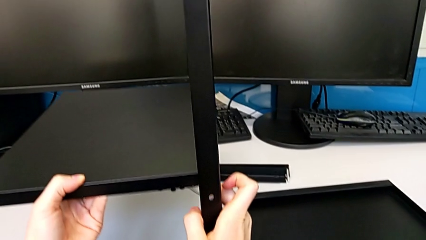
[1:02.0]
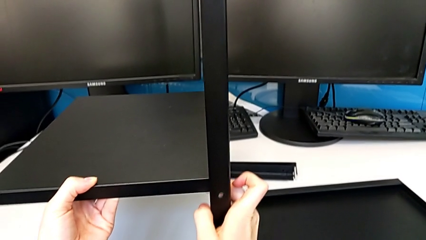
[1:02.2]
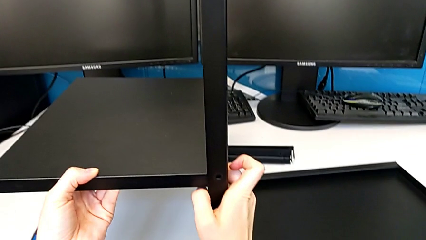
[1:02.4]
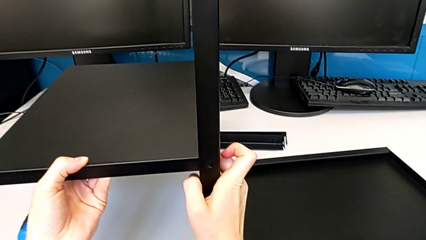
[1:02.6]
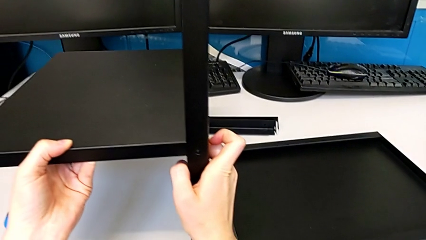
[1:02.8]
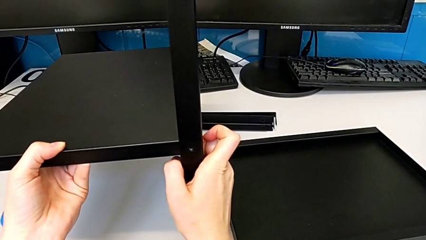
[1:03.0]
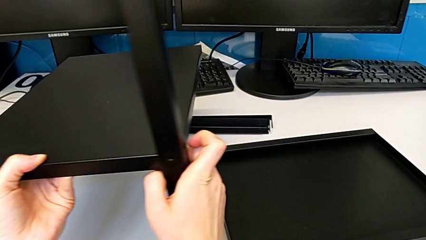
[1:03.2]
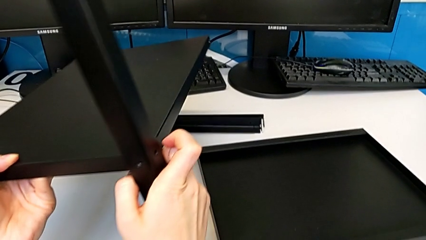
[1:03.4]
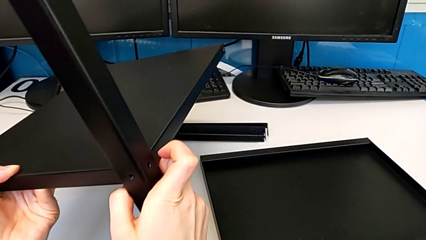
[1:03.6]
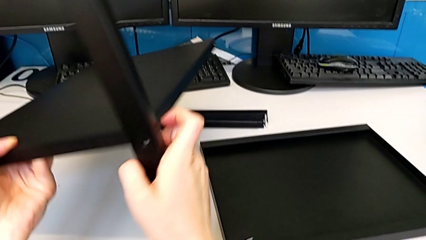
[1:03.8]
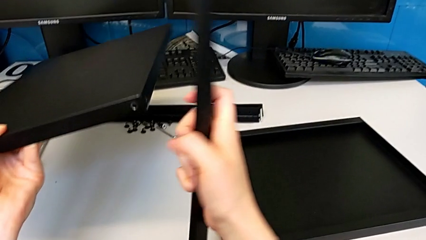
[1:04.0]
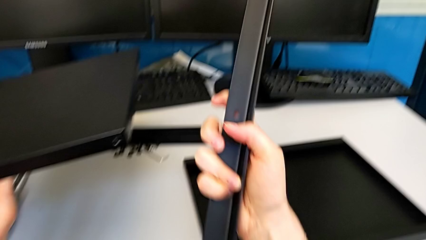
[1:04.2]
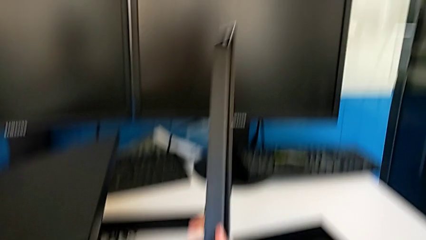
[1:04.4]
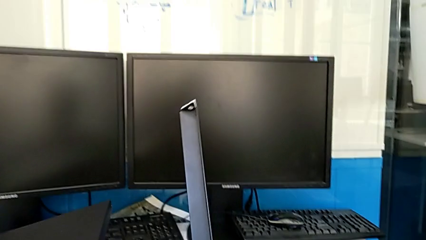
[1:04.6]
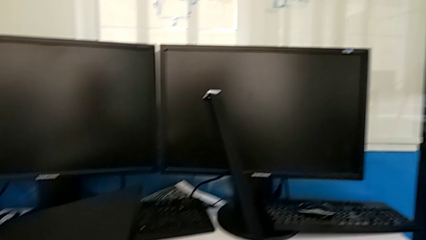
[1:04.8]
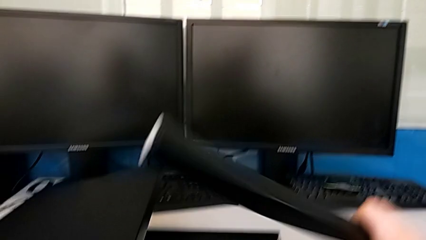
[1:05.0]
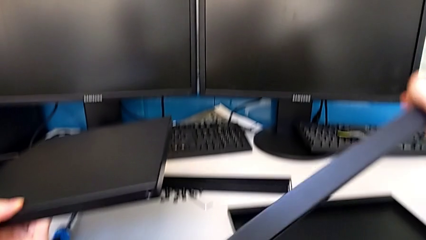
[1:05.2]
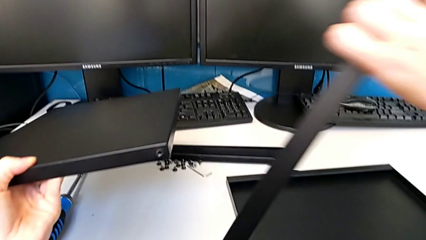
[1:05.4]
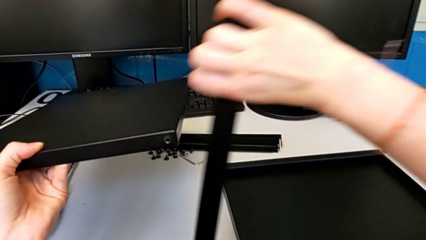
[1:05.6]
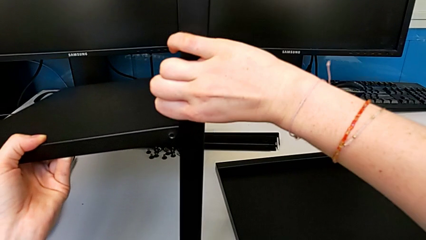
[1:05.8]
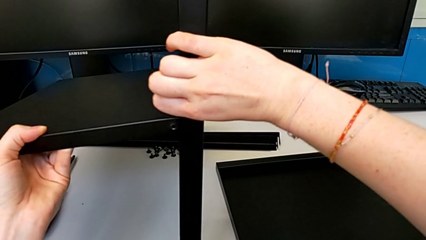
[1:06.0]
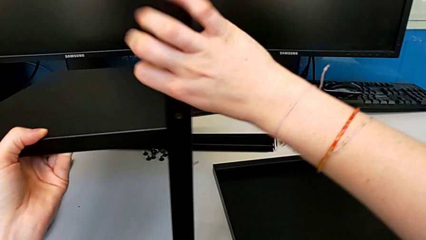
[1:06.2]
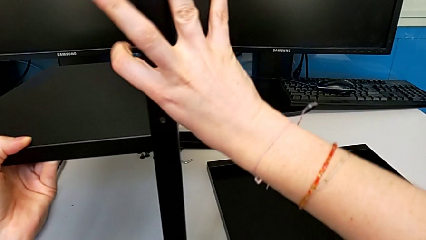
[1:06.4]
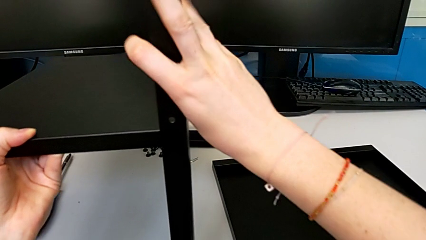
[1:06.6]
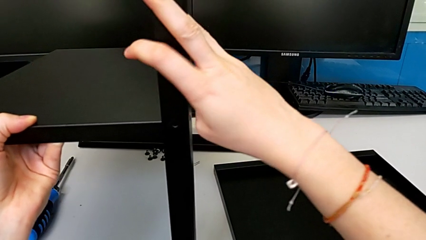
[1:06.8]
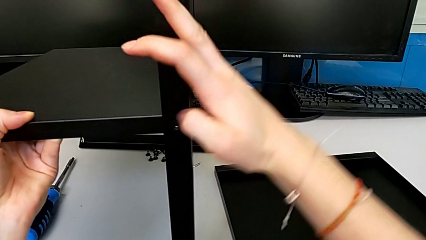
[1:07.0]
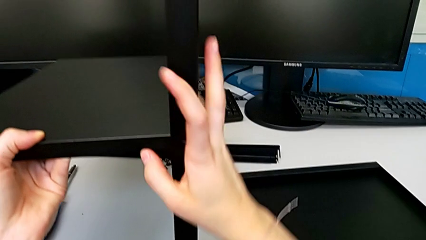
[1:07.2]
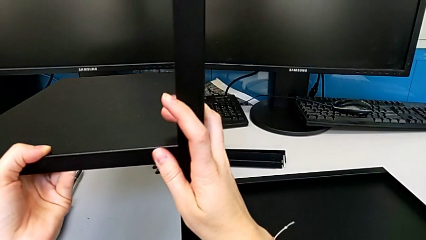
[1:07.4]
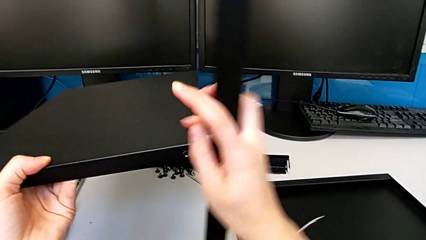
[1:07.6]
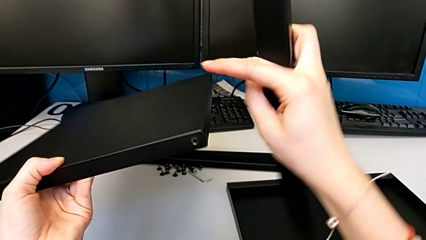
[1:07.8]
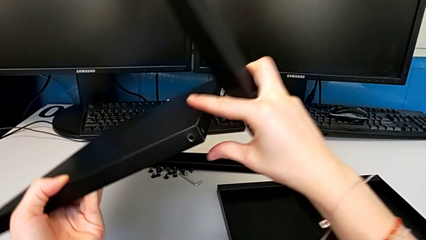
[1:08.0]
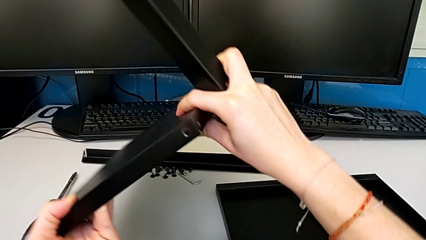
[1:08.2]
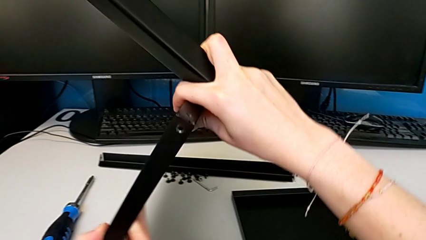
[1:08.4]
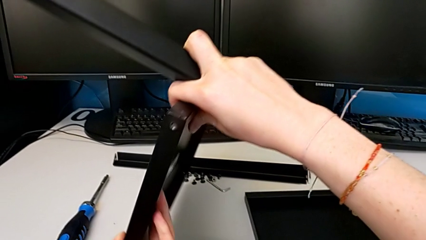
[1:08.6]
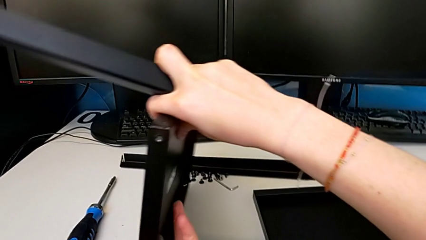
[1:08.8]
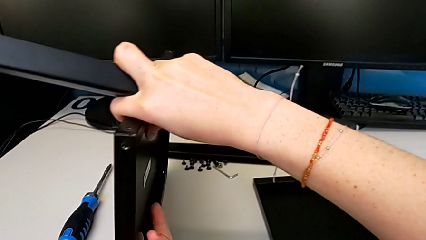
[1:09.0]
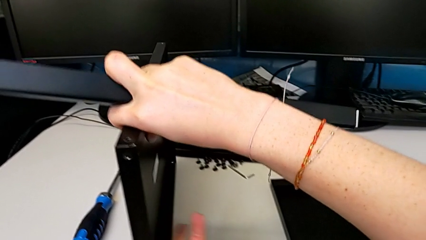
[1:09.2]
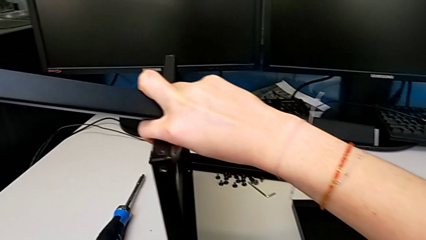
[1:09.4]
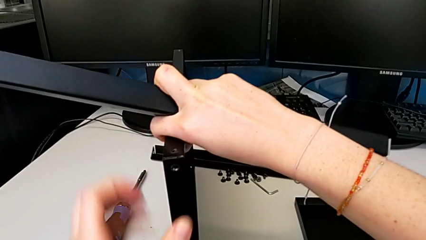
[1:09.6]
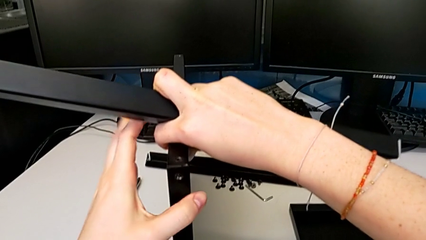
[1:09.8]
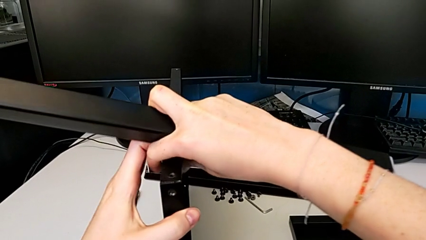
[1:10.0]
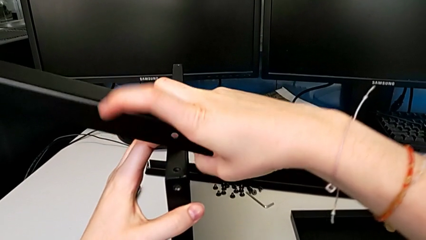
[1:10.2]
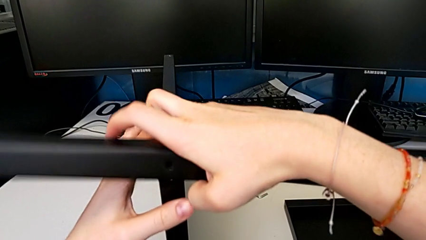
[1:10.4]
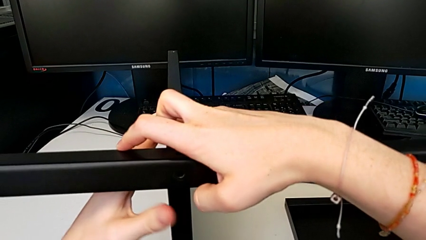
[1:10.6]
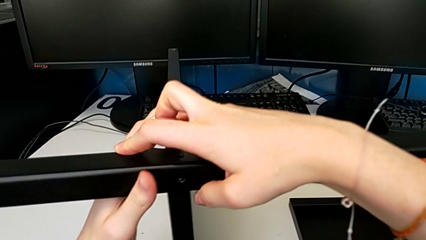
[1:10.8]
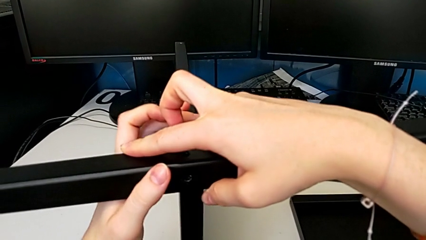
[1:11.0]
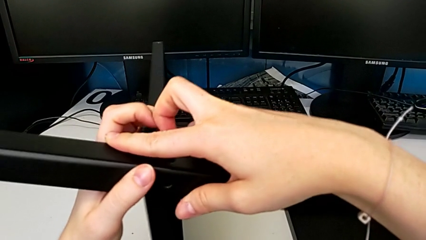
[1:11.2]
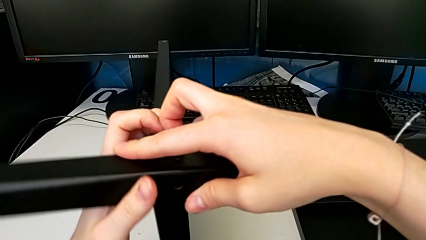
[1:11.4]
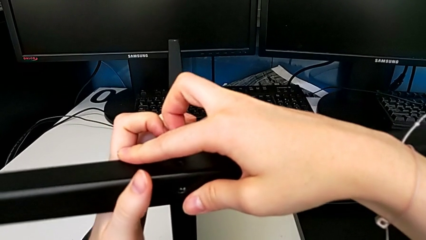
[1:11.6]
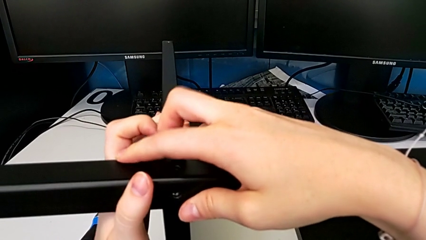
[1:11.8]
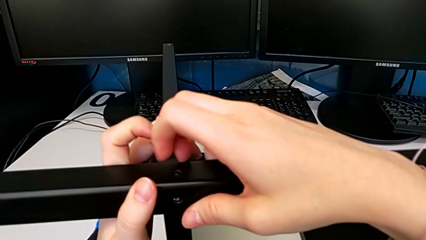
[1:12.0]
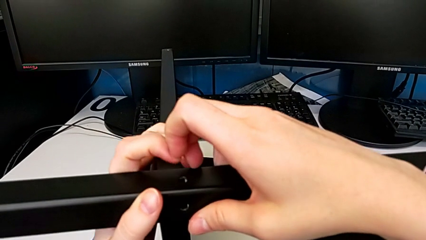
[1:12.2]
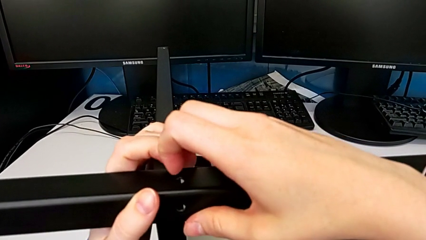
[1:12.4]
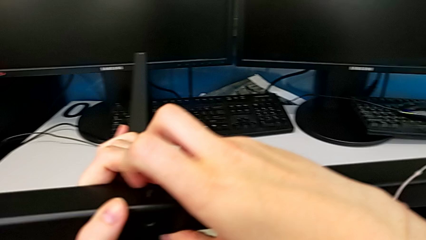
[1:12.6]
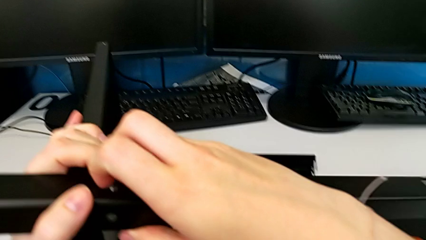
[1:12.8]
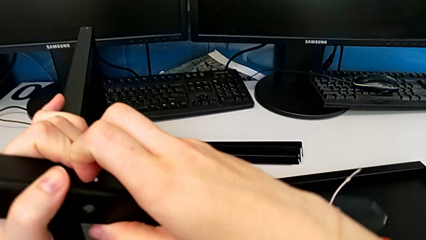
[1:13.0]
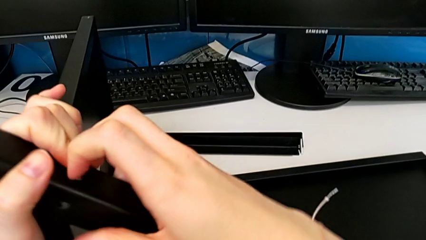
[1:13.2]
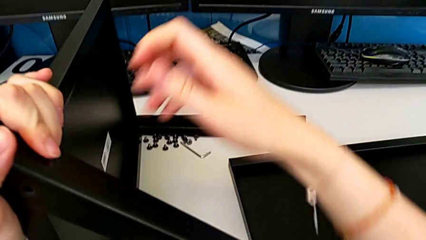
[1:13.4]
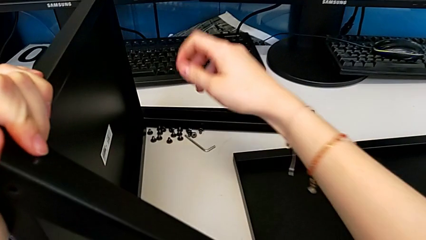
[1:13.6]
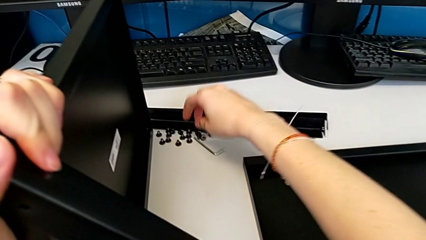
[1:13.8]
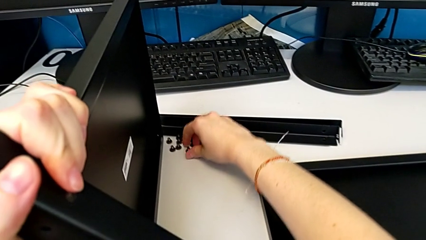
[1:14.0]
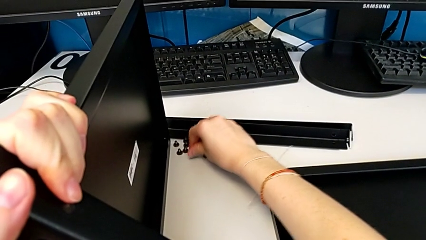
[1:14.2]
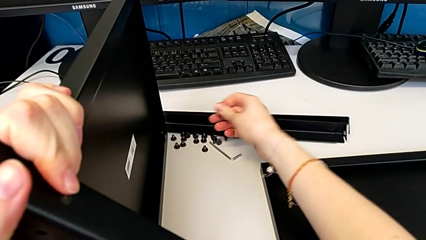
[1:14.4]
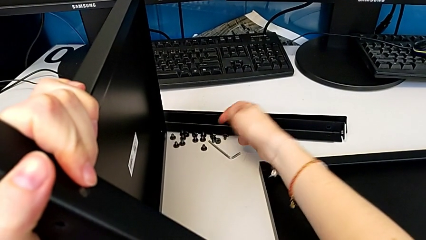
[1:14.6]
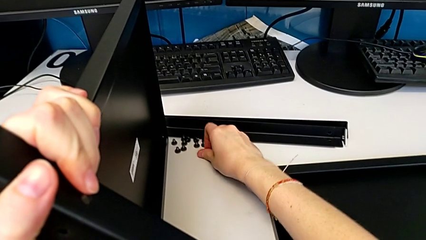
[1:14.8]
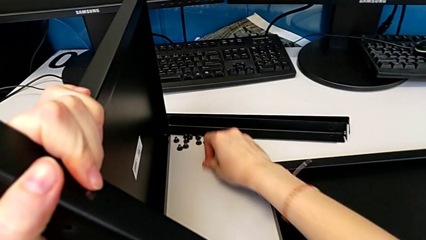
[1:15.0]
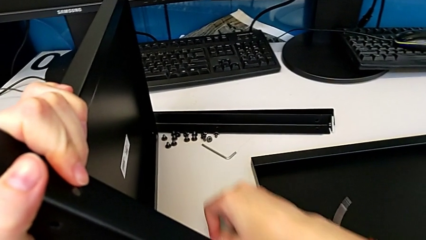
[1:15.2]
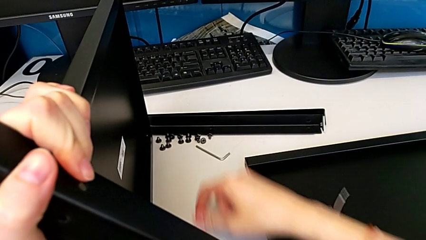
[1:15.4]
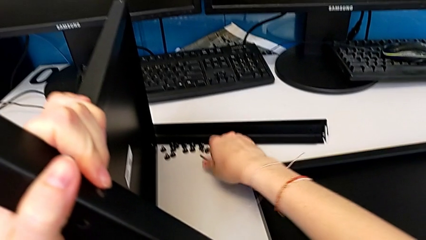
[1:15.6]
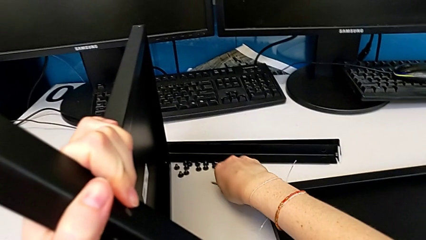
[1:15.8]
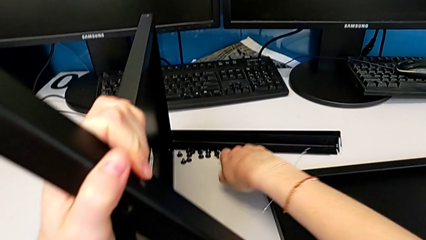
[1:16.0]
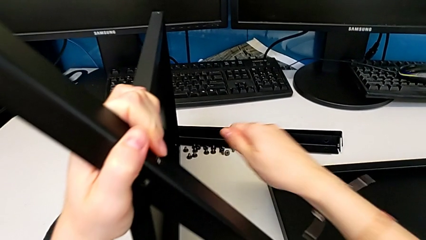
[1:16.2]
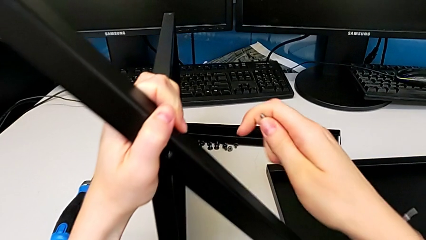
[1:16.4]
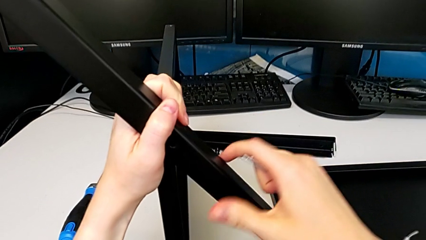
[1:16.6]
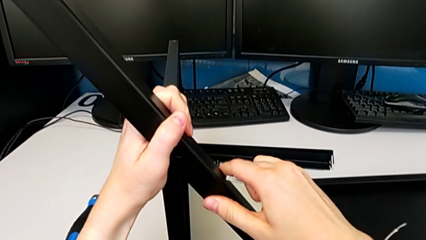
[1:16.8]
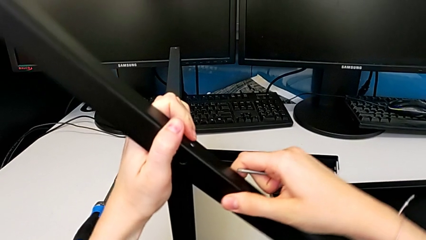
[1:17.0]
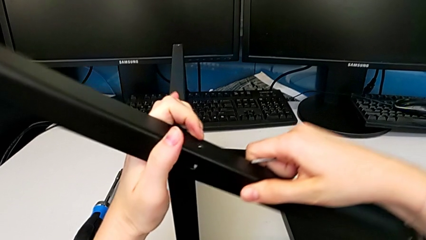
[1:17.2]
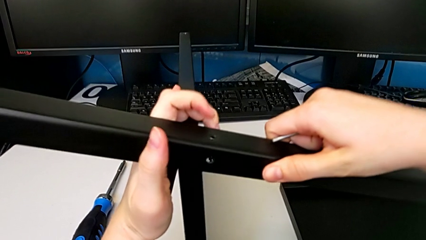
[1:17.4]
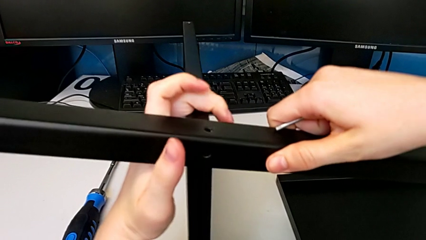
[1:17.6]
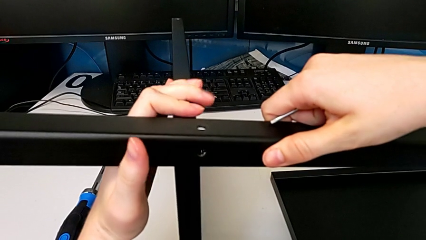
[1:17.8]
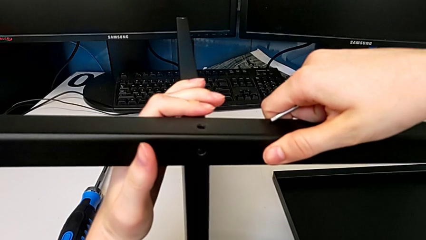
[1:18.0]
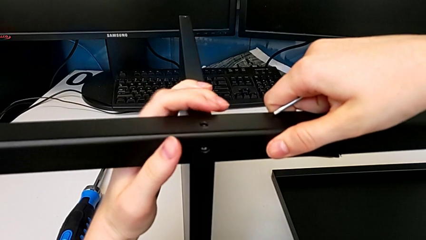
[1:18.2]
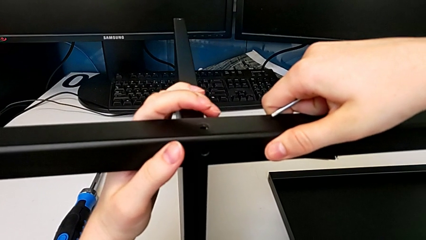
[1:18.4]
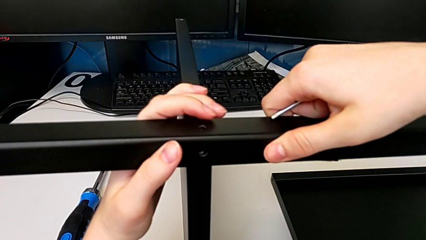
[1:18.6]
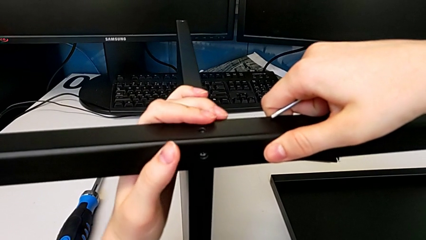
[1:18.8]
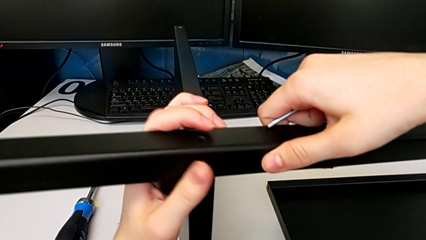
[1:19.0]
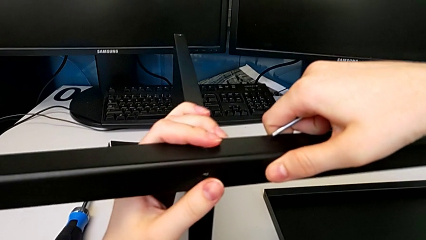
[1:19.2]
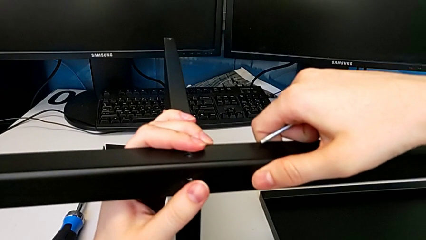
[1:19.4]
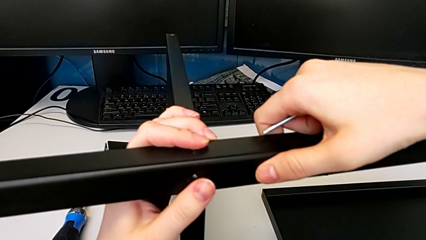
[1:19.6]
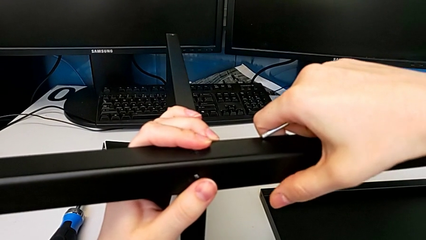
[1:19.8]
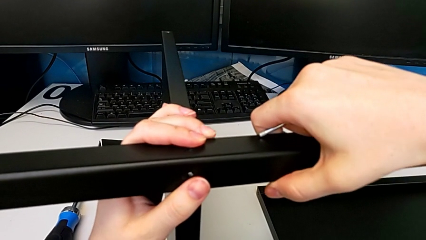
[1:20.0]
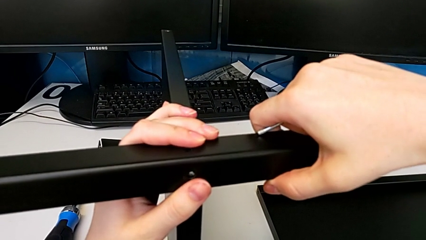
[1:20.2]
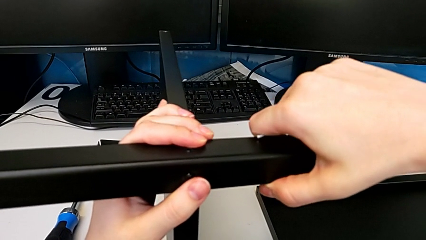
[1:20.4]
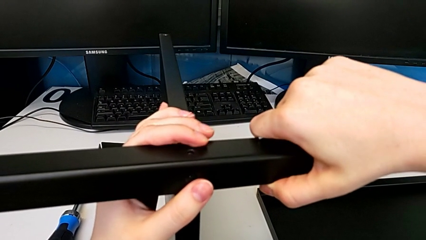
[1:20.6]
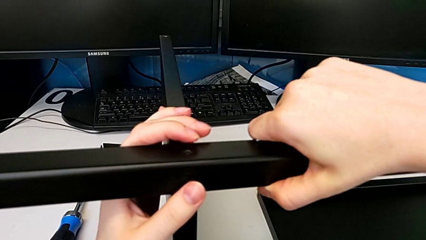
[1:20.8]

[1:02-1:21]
The camera wearer is assembling the first leg to the middle shelf. They place the first leg, flip it, place it, stand the tray, place the first leg, grab the first hex socket head, grab the Allen wrench and begin to align the first leg.
